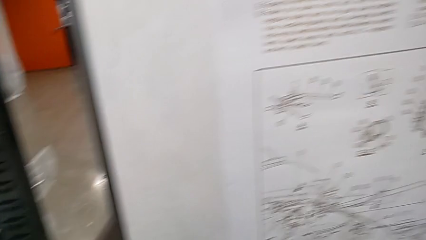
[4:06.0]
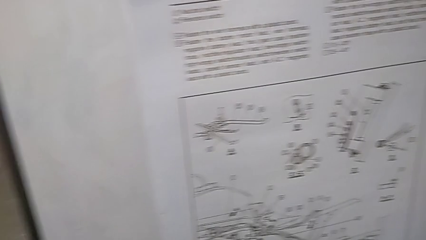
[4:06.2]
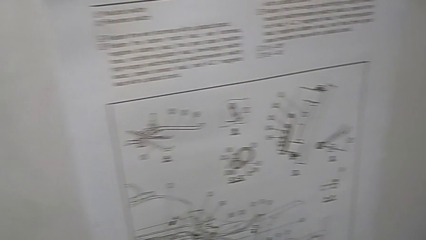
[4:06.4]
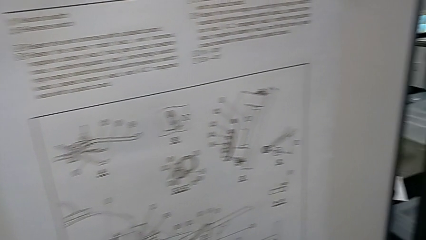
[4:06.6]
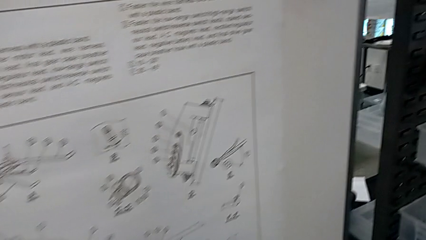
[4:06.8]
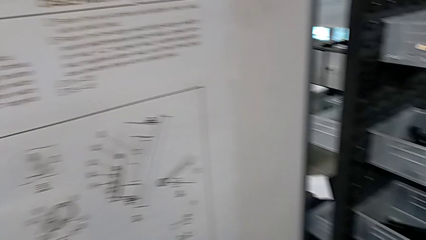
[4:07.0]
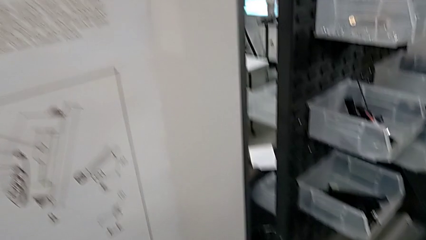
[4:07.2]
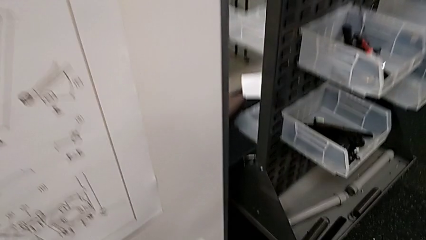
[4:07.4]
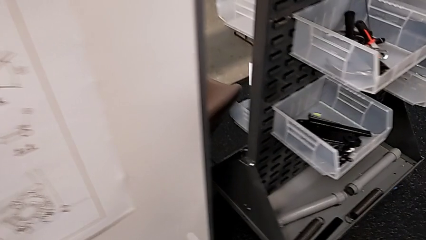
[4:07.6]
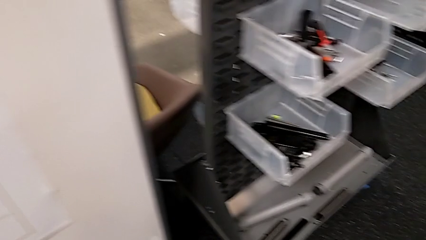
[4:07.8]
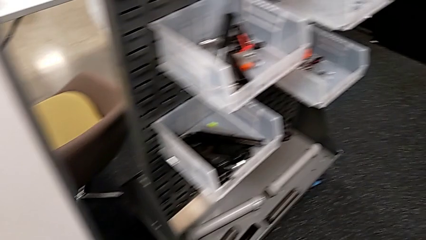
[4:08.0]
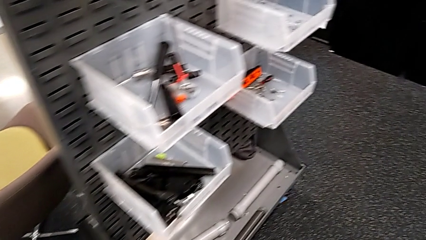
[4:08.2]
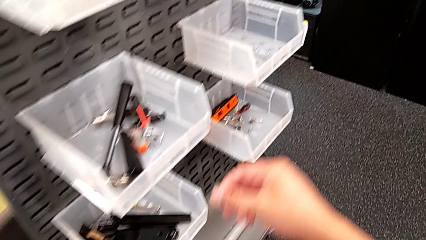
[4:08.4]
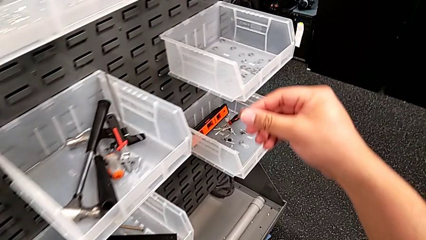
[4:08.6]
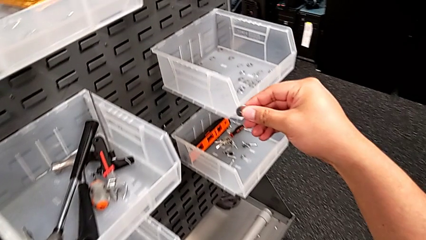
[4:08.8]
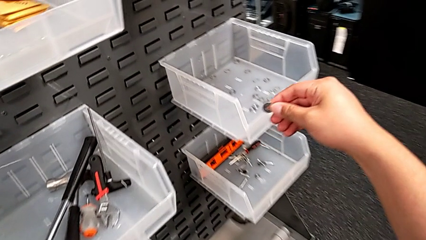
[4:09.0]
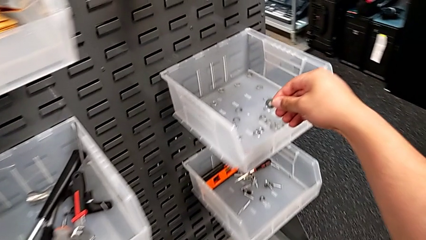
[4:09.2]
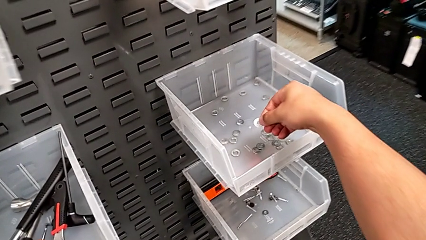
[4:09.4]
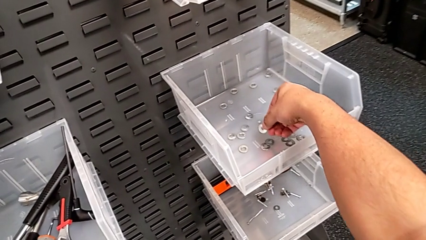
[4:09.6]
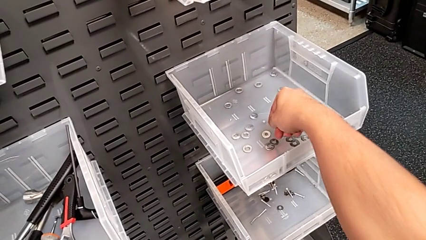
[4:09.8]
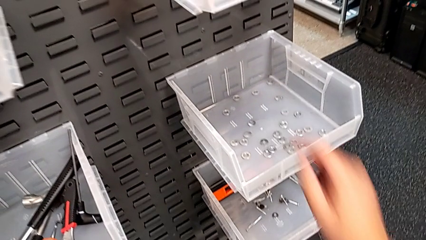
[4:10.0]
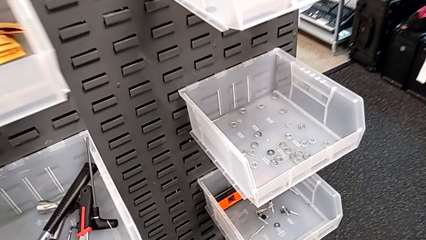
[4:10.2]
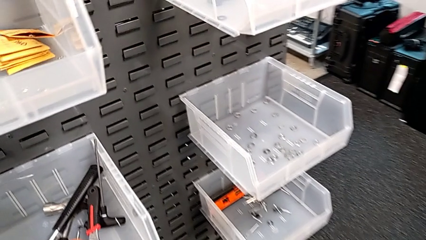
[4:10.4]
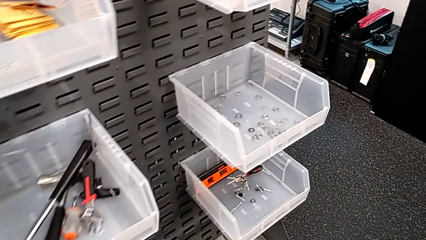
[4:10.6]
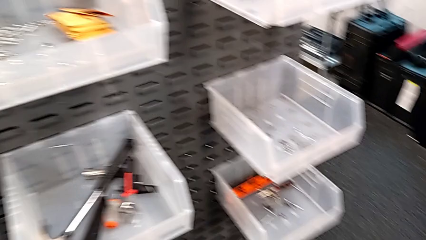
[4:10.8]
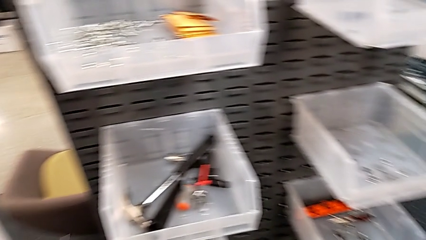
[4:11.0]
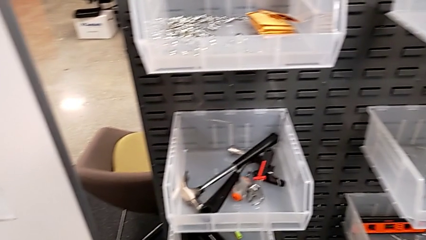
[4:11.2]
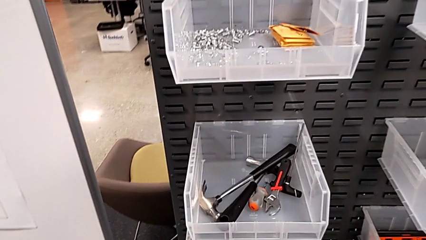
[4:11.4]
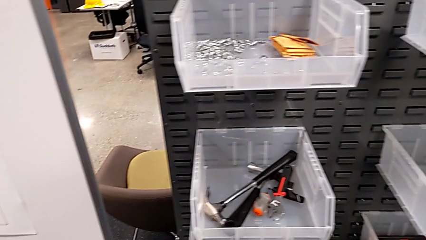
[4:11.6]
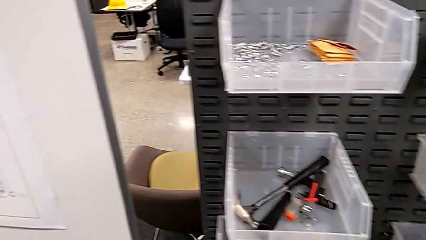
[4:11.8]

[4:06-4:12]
The camera wearer is putting the bolt and washer in place. They place the washer.
